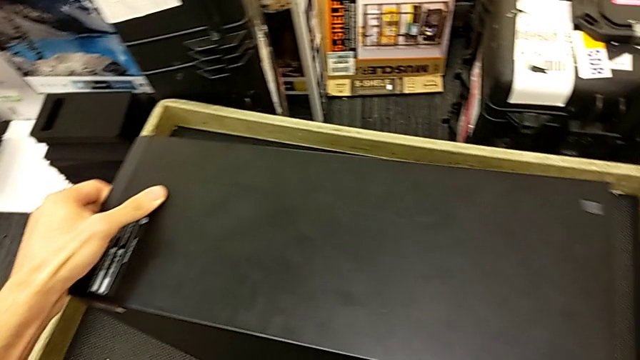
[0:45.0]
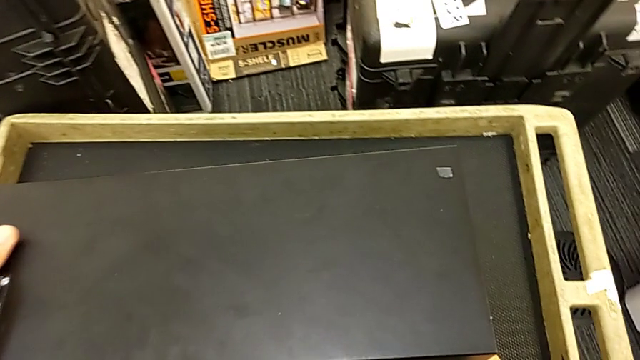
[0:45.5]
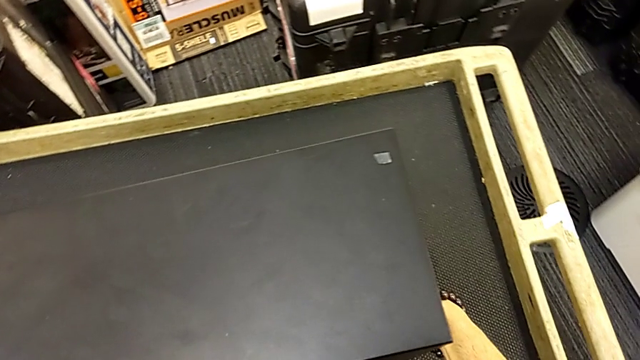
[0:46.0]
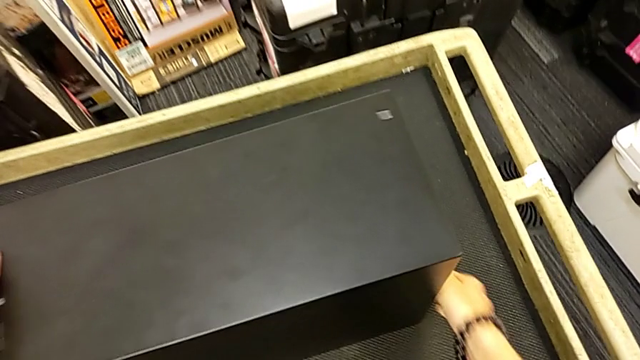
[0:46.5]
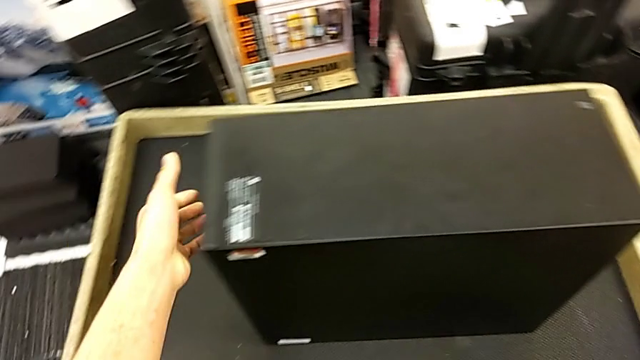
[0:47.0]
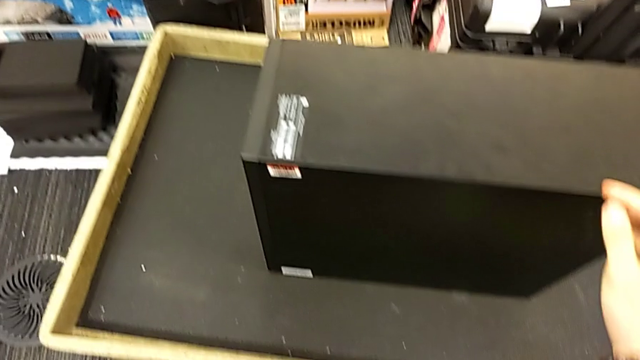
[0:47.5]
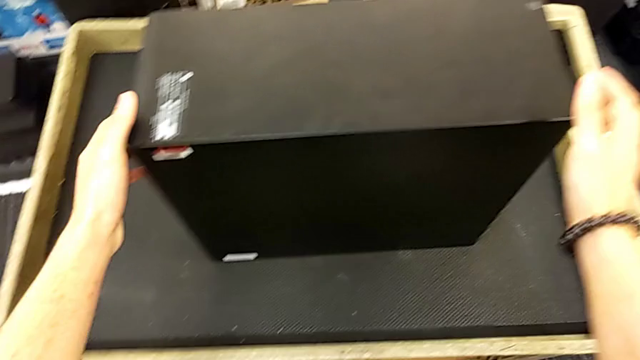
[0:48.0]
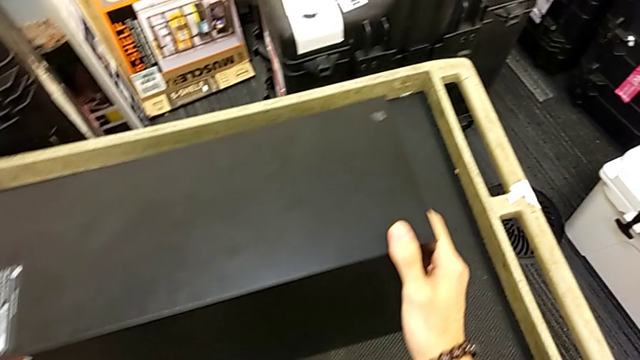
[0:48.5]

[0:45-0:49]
The camera wearer is placing the computer tower on the table. They keep lifting the computer tower.

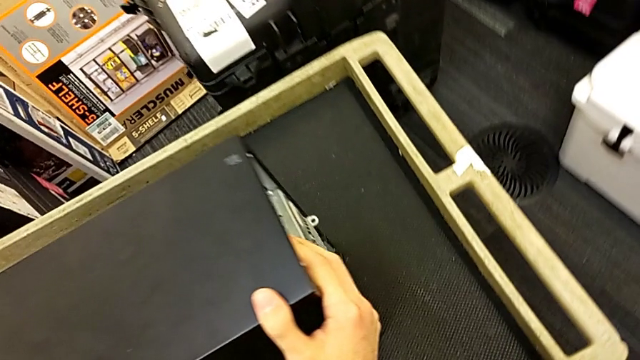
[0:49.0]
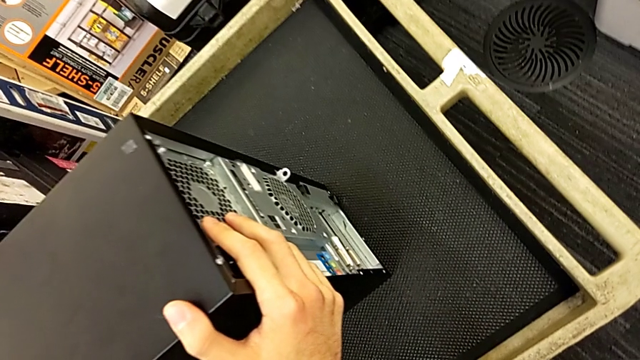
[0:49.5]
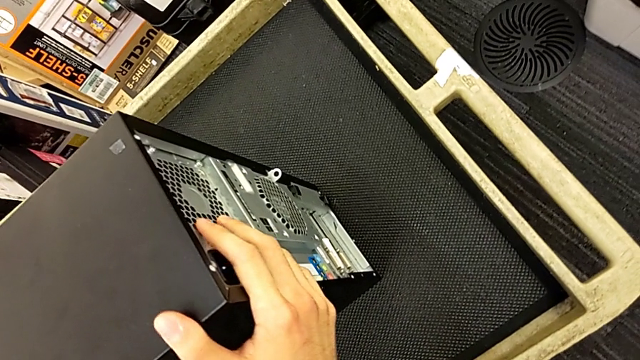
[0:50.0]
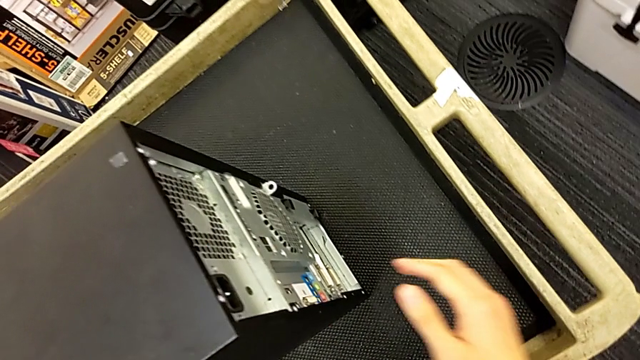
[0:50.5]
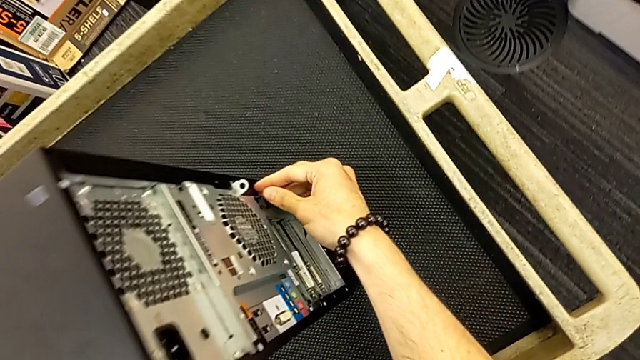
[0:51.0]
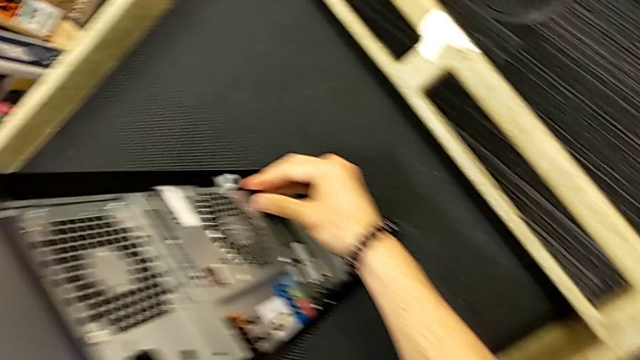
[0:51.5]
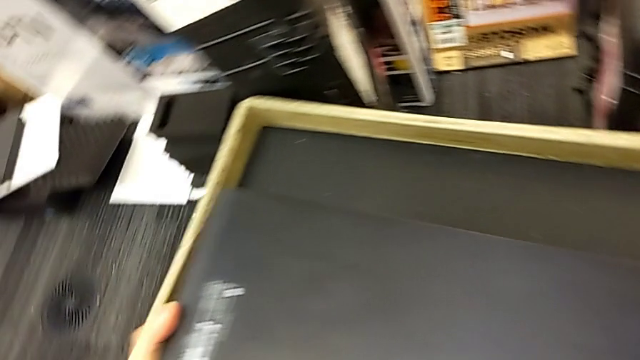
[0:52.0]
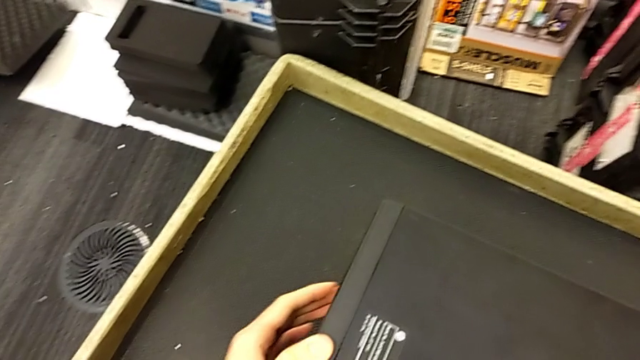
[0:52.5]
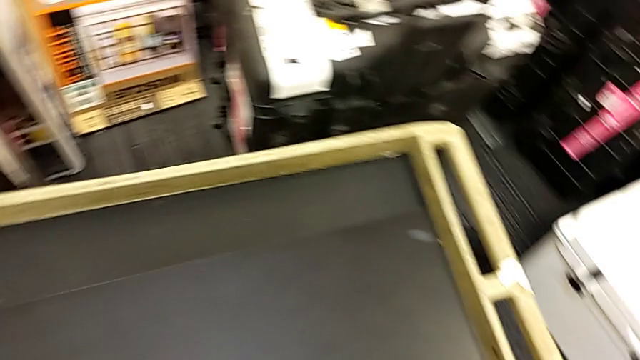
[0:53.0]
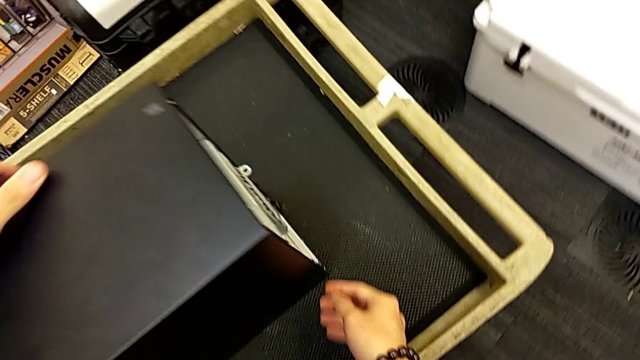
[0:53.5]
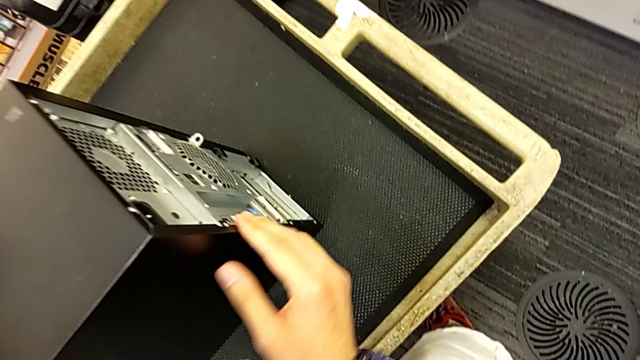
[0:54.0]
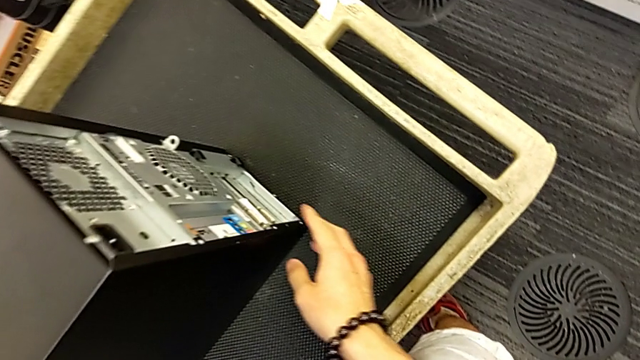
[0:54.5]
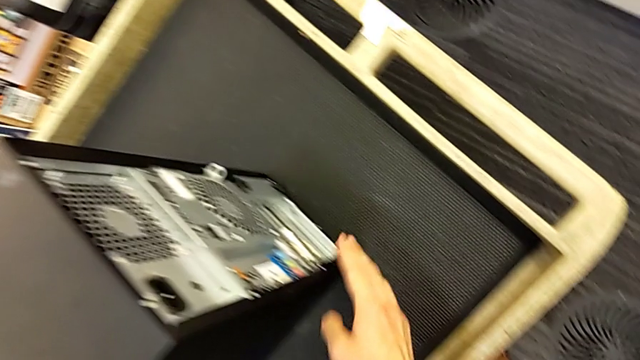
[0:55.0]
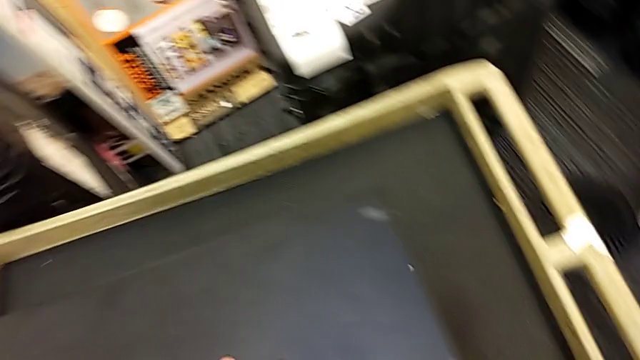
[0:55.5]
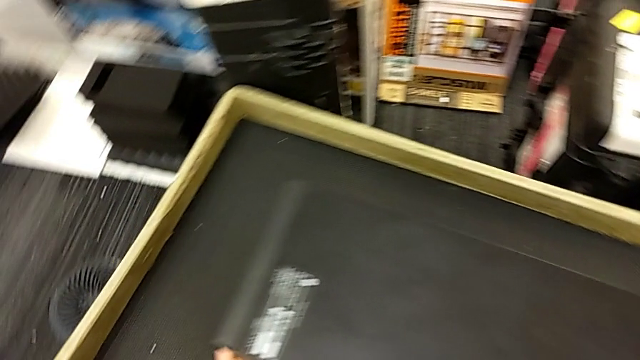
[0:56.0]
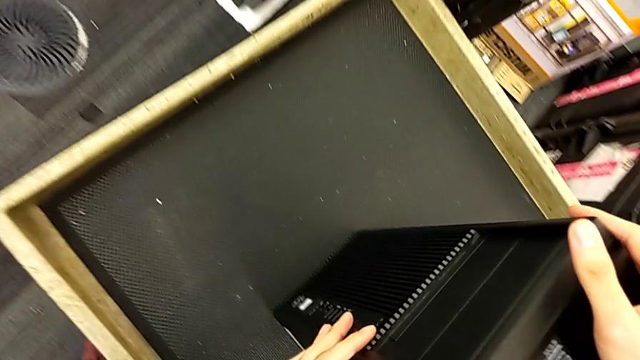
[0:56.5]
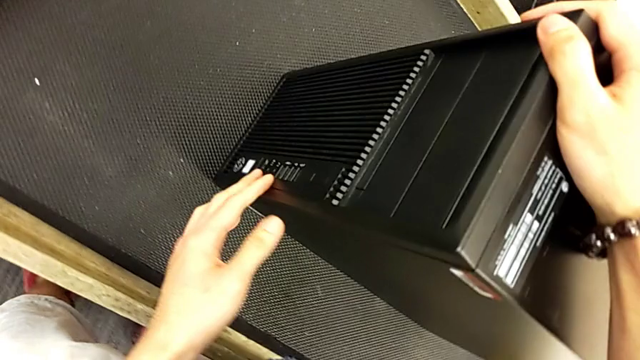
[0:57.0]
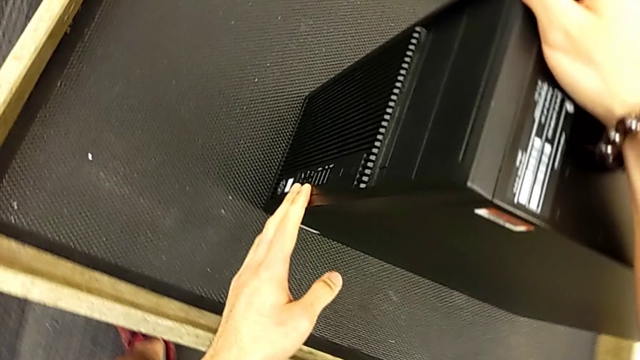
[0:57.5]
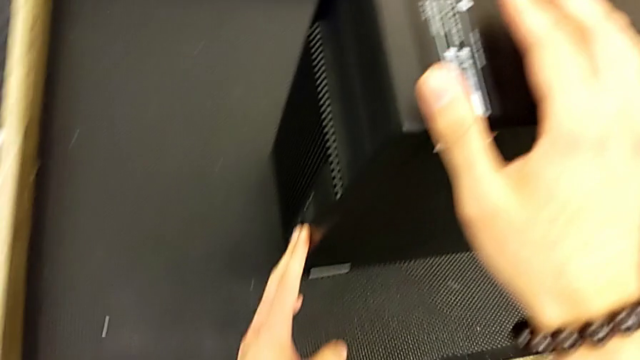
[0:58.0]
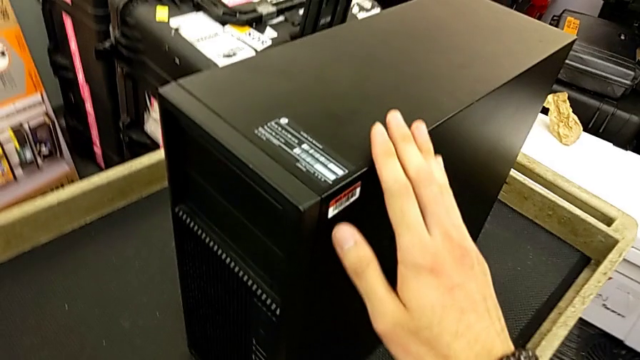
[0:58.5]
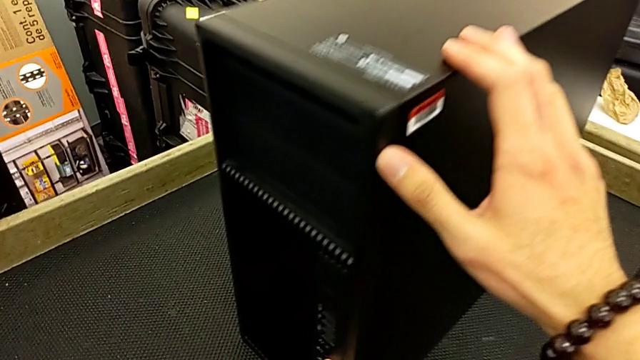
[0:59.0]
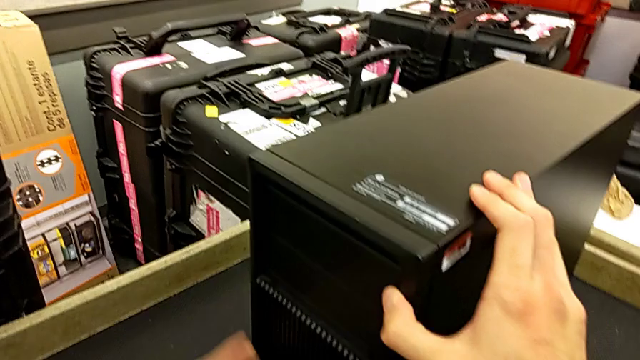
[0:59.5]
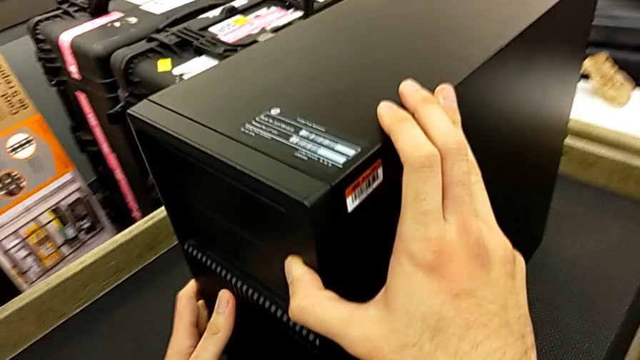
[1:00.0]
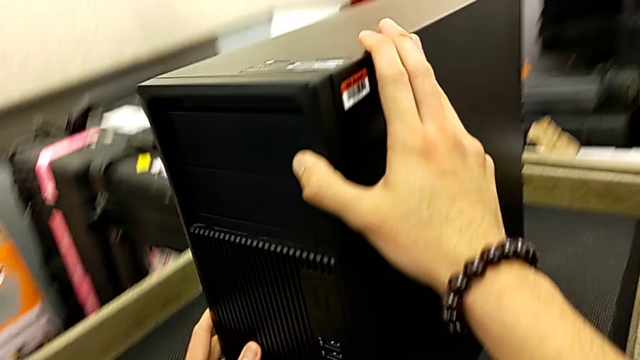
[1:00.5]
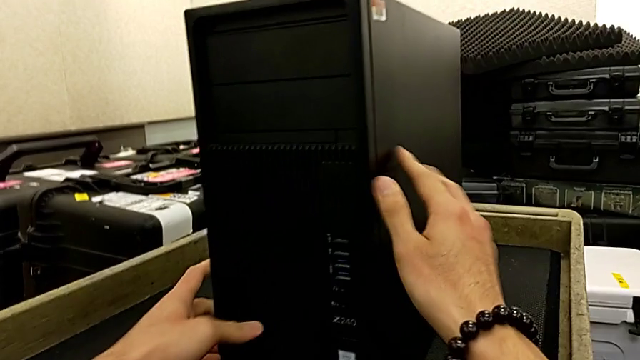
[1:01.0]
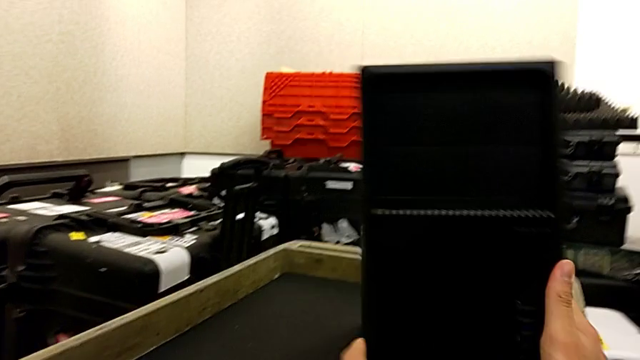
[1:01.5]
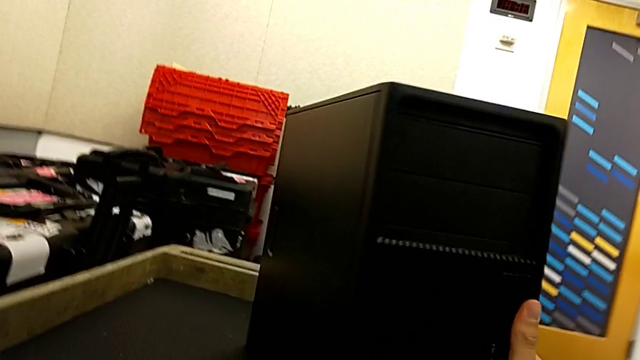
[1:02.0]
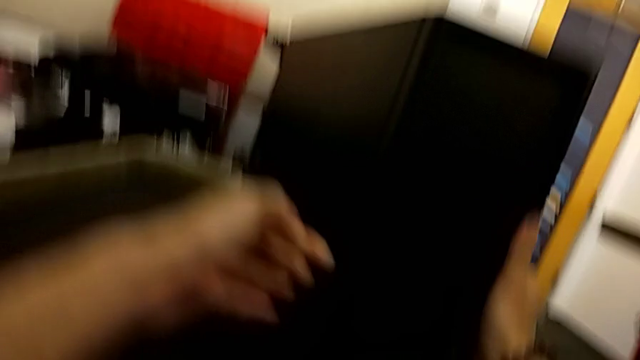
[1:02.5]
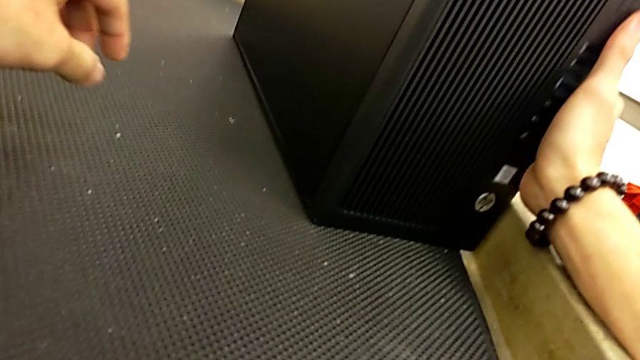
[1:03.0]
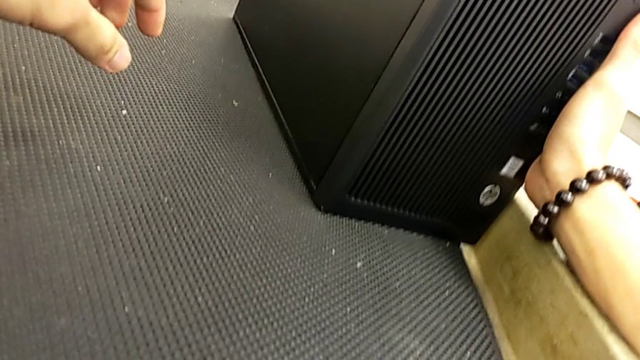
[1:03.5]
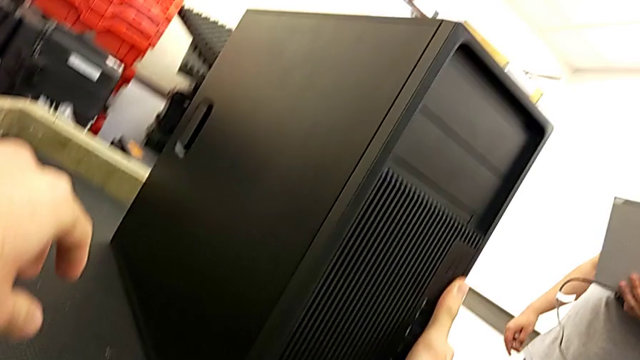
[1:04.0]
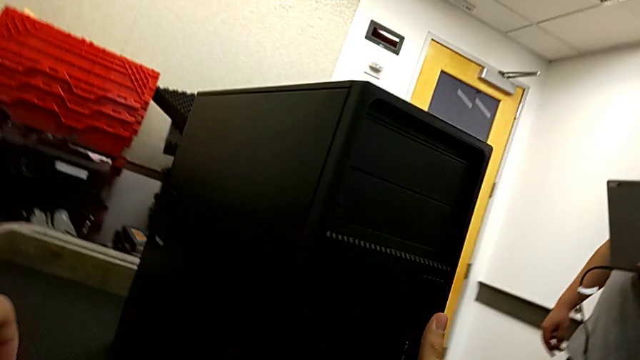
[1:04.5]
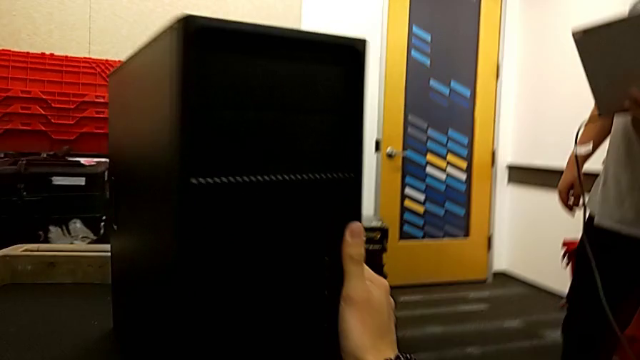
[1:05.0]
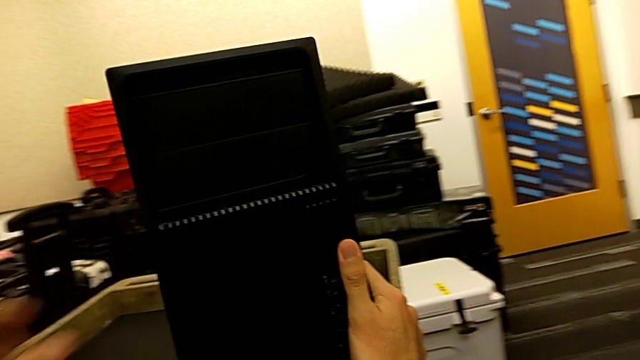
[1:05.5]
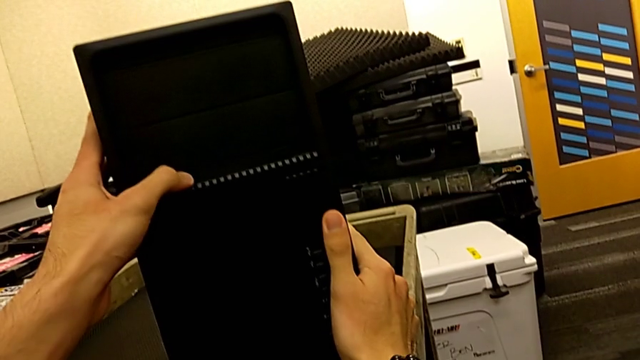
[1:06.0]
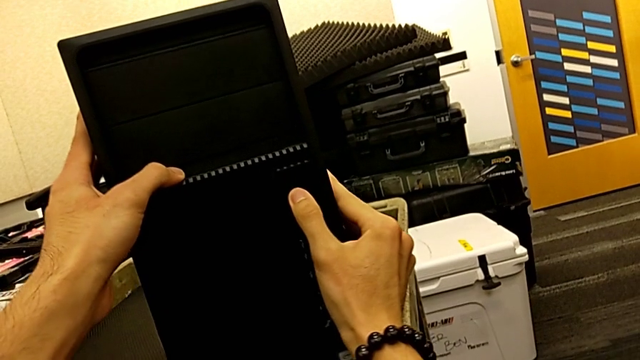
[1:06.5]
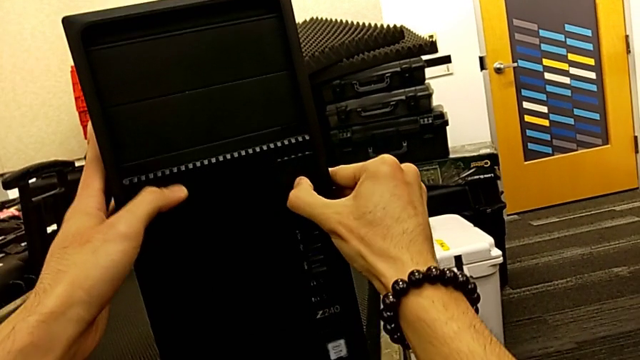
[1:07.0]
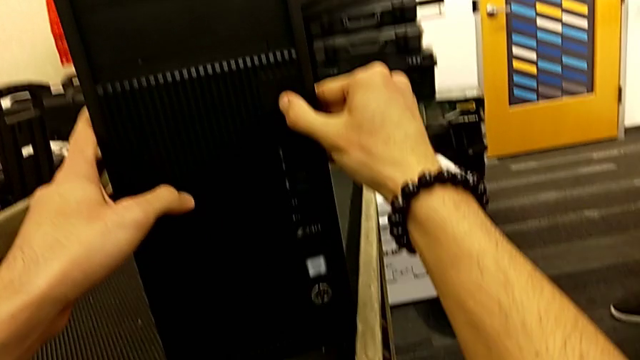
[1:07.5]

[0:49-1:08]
The camera wearer is removing the cover from the computer tower. They inspect the computer tower and wrongly pull the wrong computer tower, approaching the wrong side.
